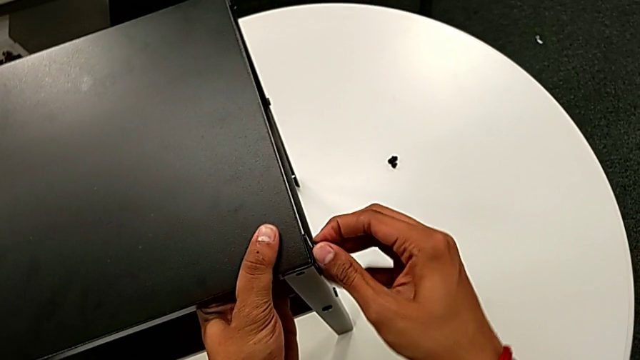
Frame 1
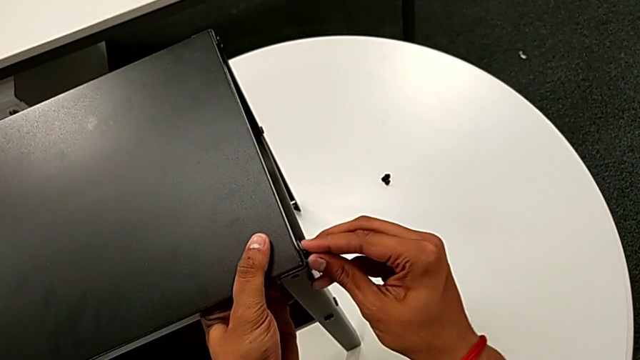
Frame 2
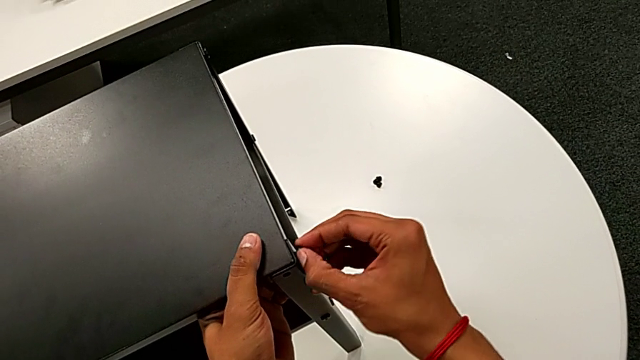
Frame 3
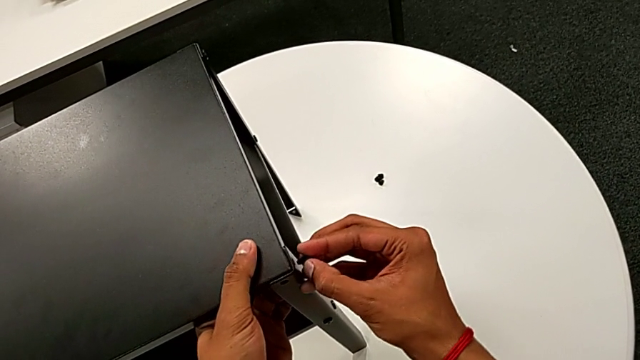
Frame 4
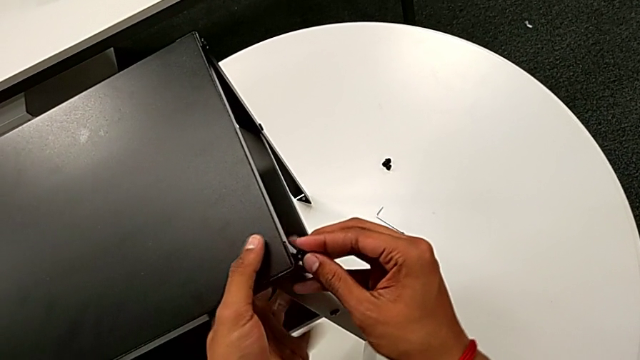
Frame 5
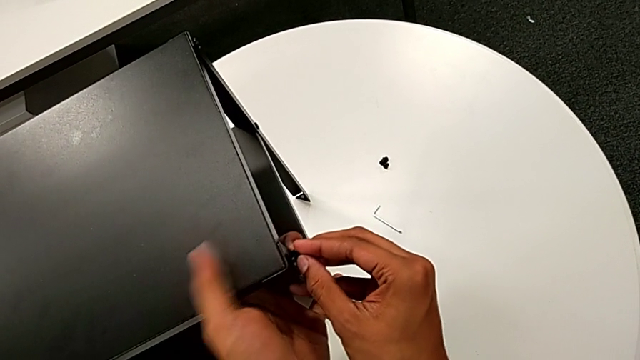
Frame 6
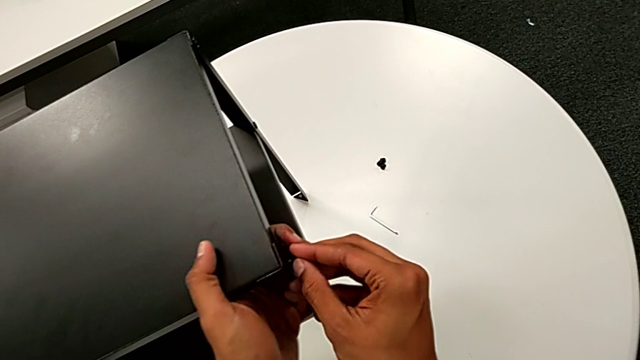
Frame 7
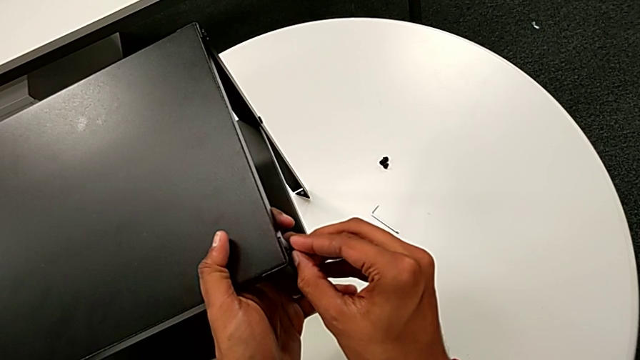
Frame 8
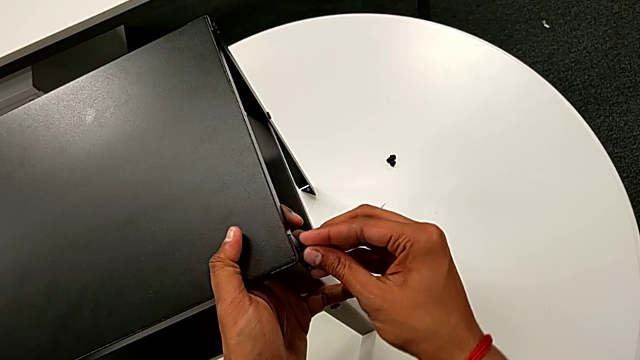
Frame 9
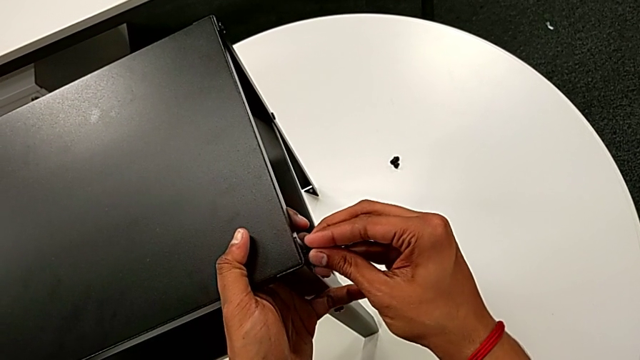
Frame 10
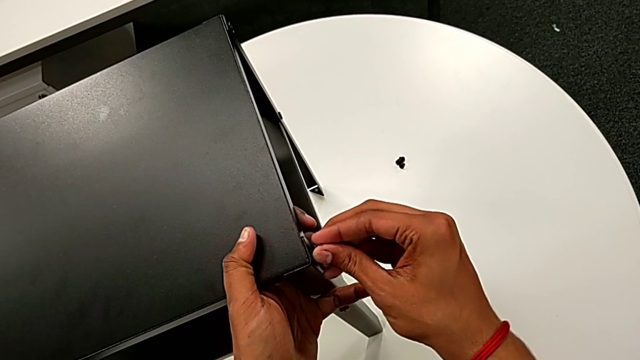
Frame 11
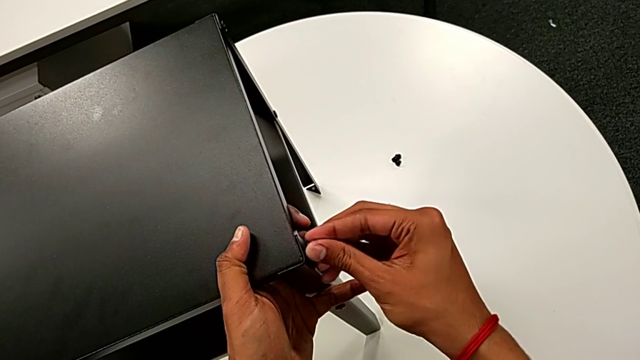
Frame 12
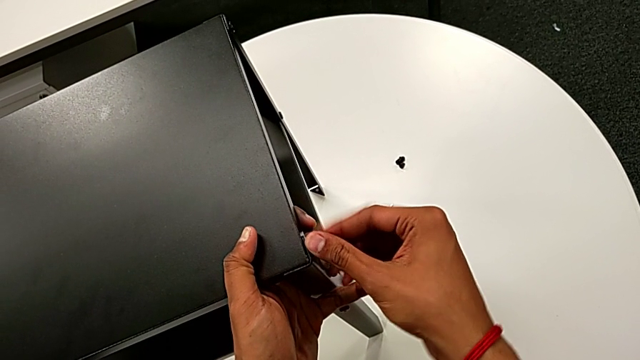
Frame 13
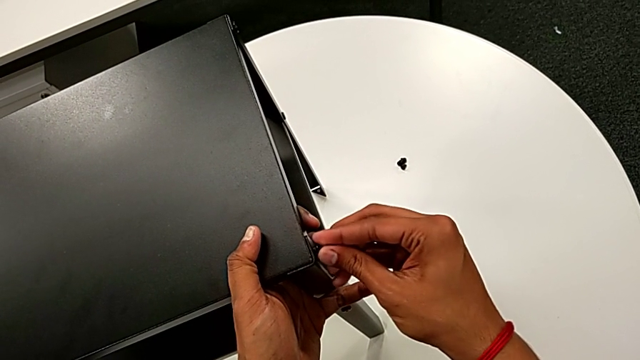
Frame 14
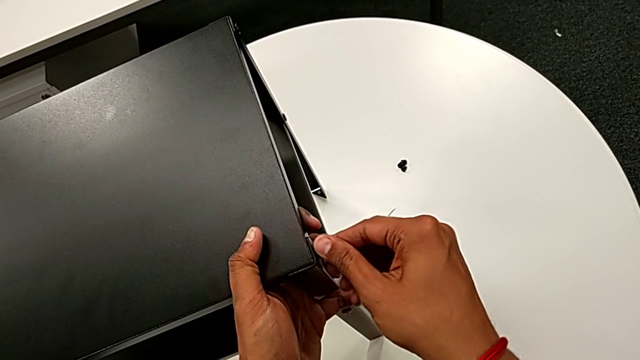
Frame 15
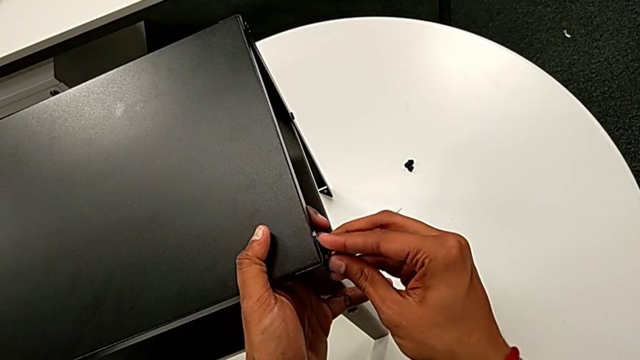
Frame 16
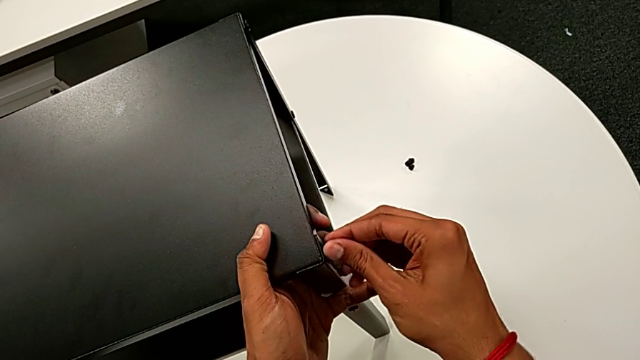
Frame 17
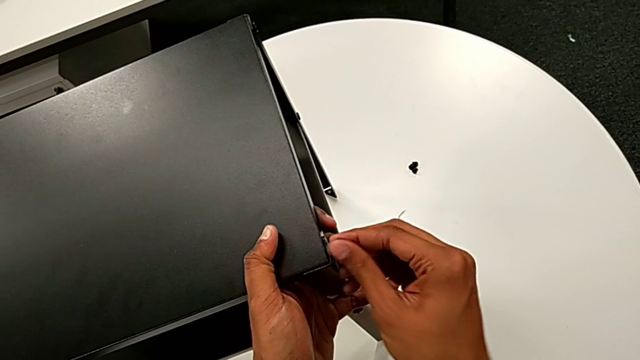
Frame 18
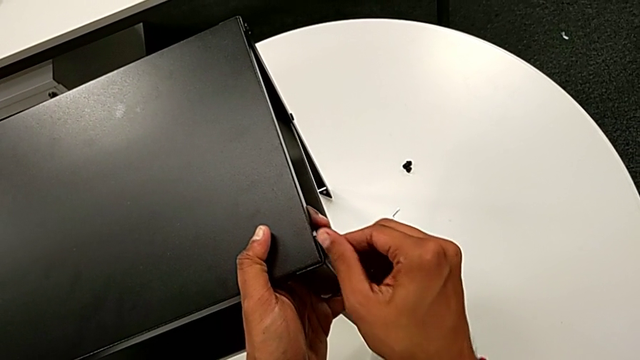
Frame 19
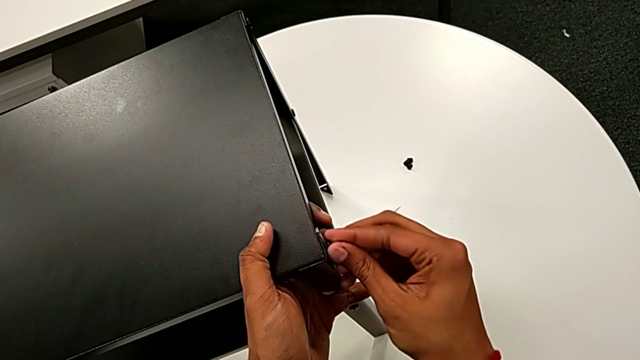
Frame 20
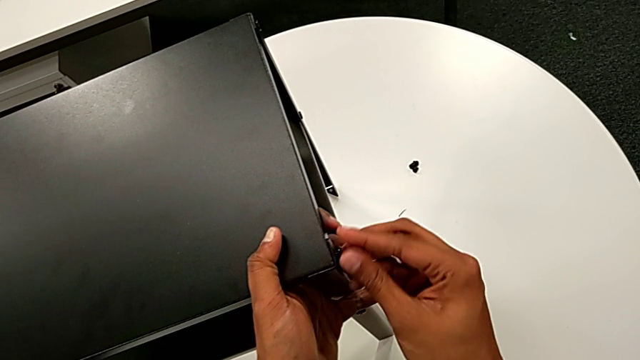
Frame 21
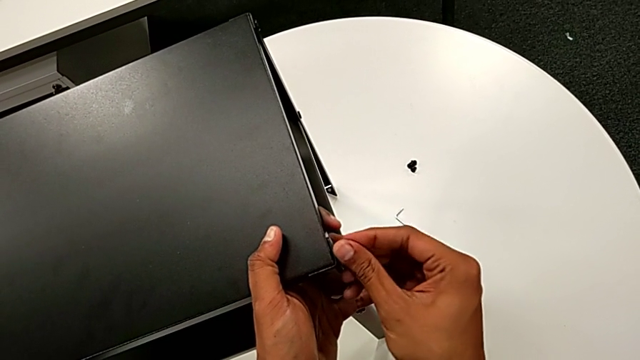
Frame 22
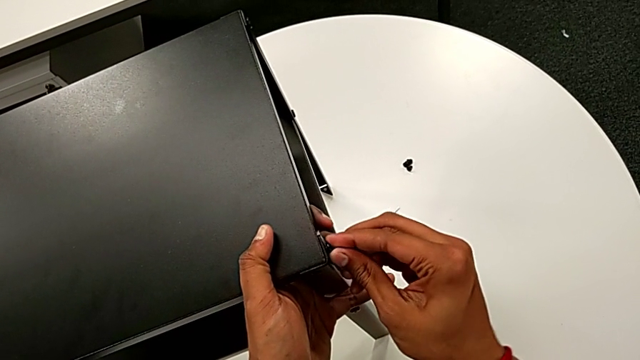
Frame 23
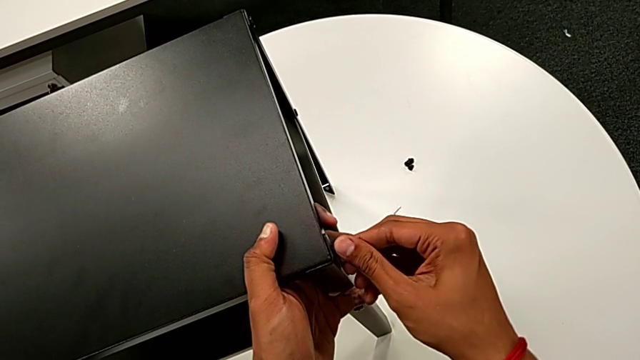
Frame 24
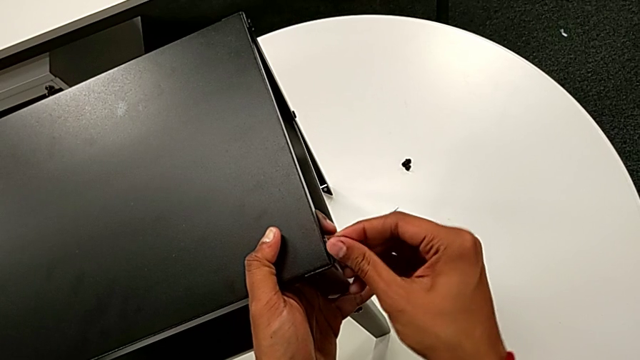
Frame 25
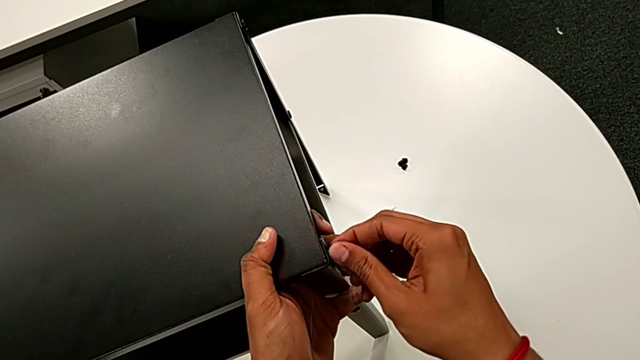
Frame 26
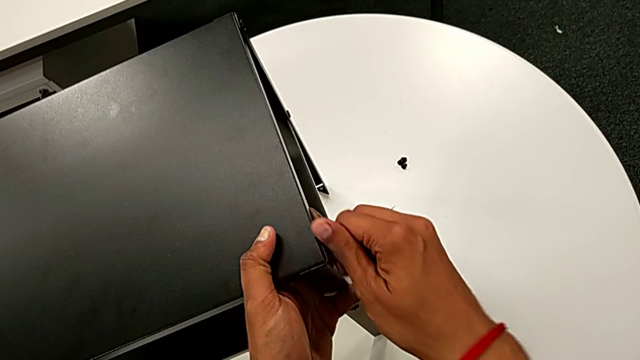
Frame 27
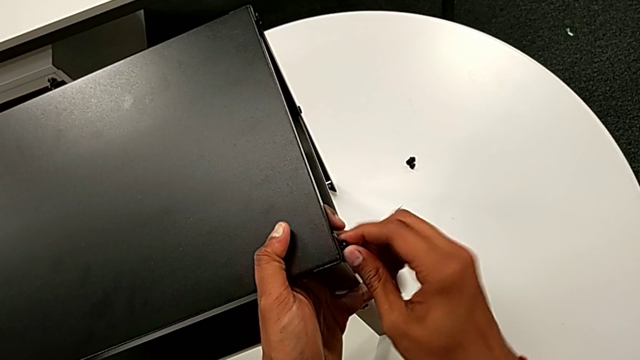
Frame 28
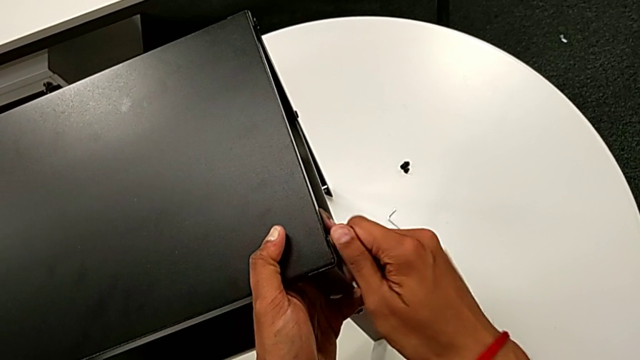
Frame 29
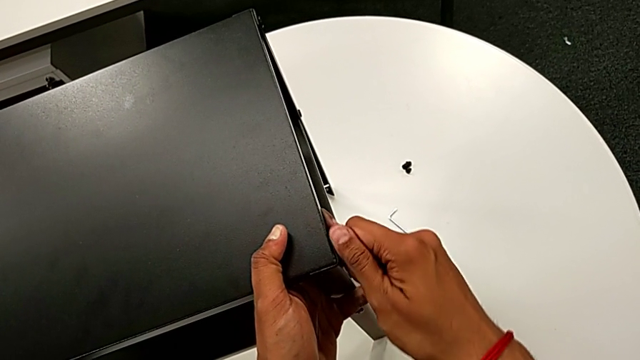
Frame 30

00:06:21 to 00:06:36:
The camera wearer is screwing the hex socket head onto the third leg. They wrongly disassemble the hex socket head, failing to screw it, insert it and begin to screw it.

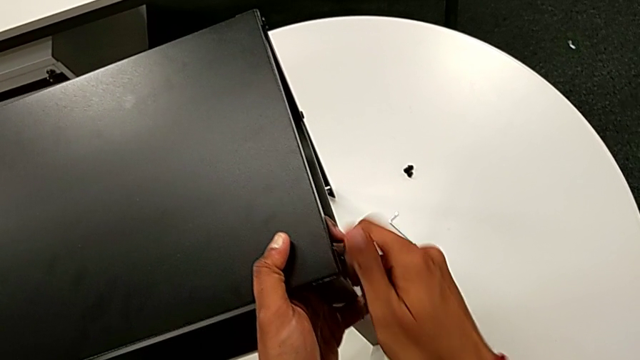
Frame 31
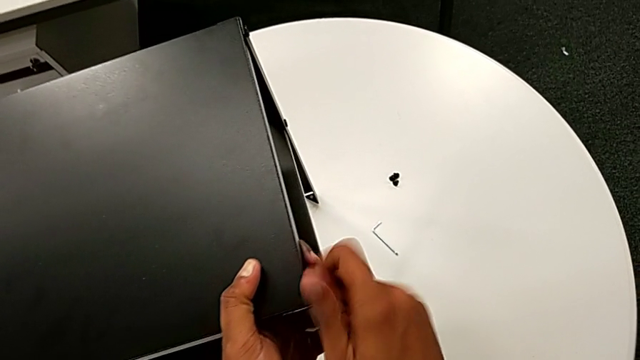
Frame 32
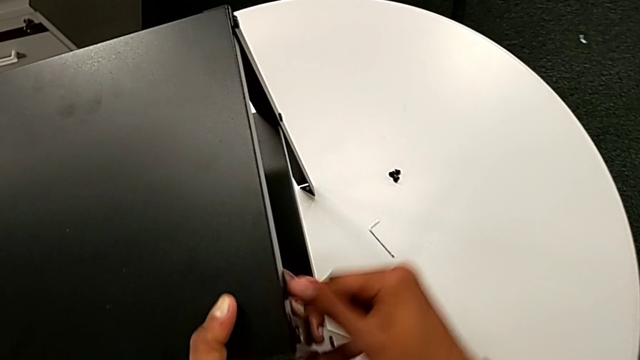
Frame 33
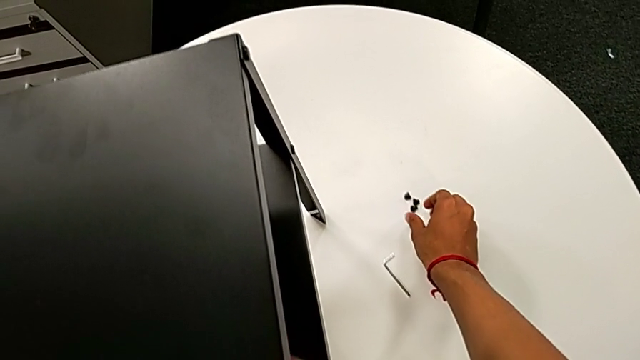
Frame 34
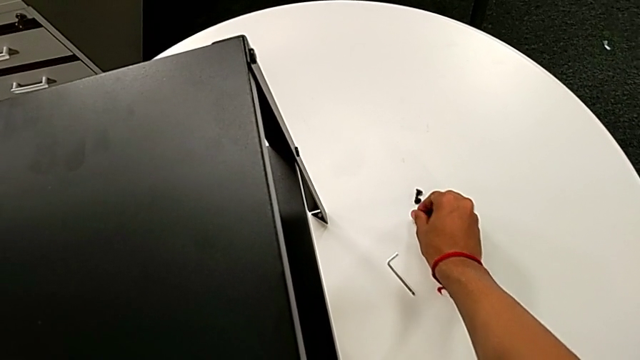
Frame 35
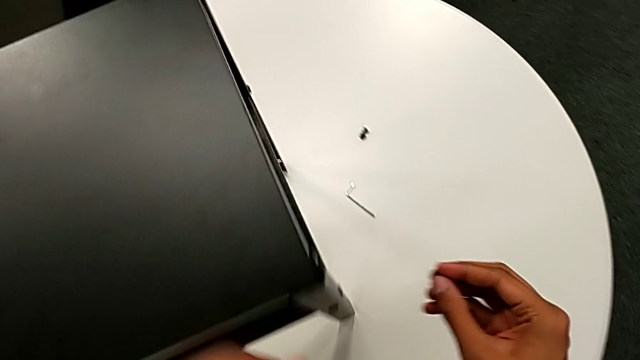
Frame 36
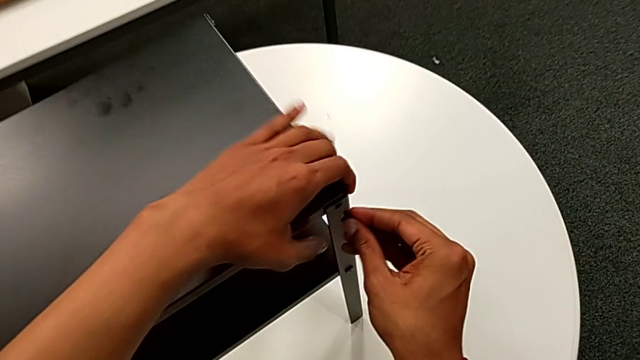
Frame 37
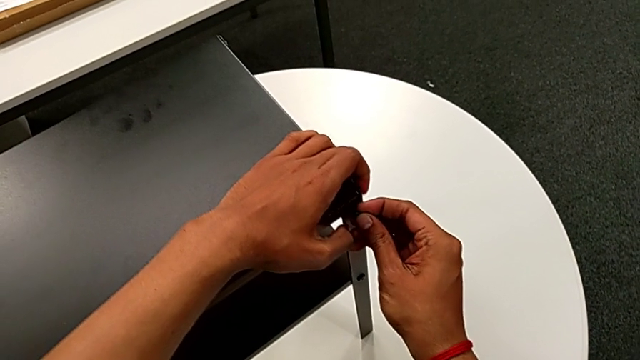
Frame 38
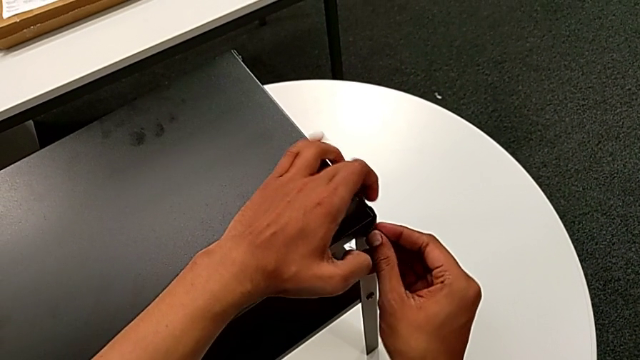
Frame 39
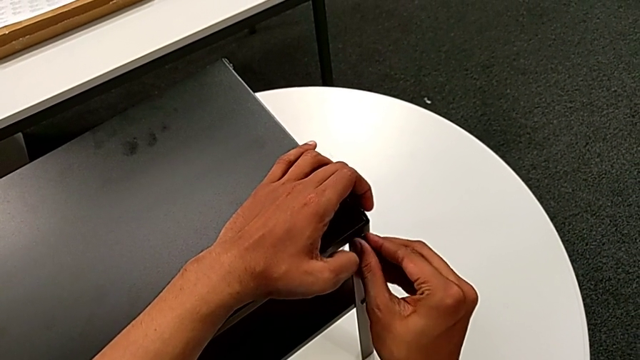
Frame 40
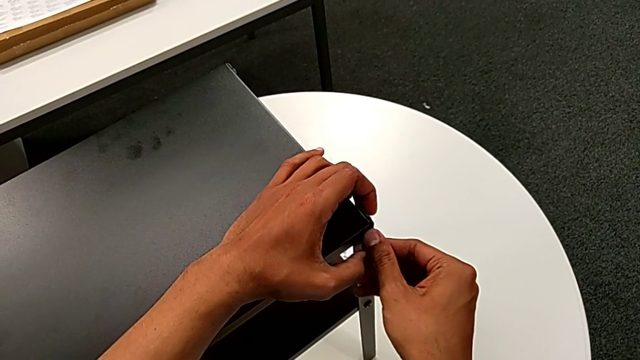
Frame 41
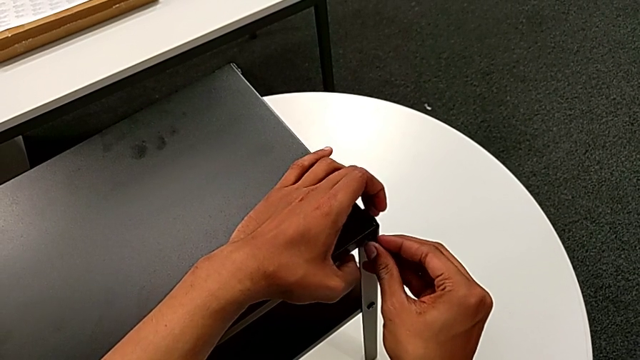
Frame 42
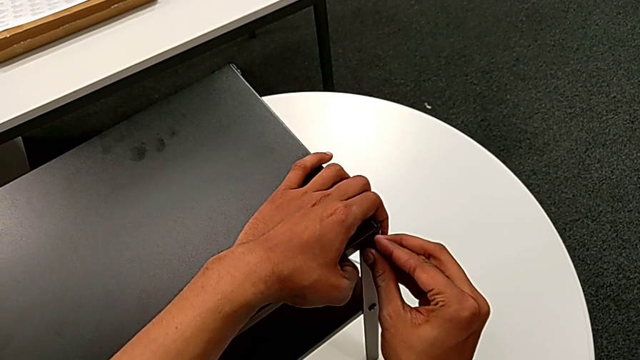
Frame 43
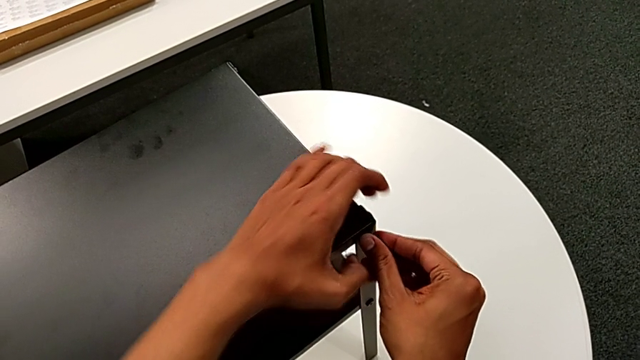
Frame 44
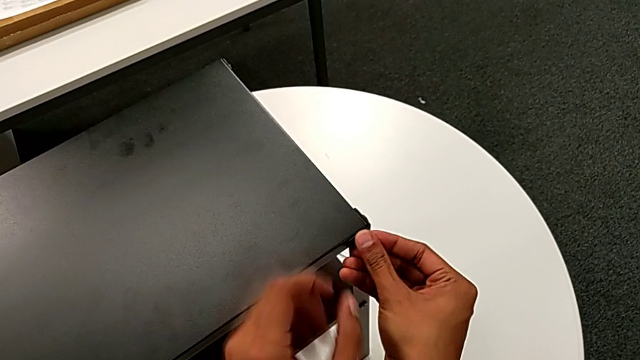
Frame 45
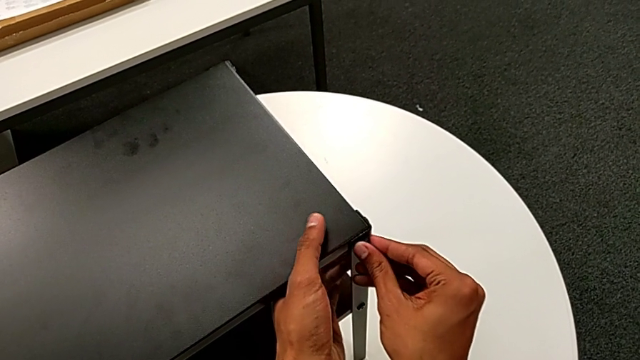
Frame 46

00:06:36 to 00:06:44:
The camera wearer is screwing the hex socket head onto the third leg. They approach the hex socket head, grab it, approach the top tray and begin to insert the hex socket head with the right hand.
